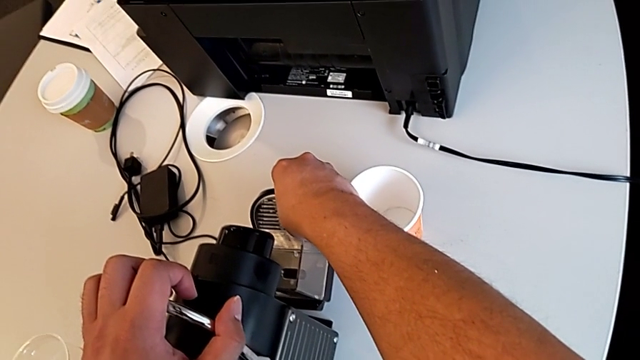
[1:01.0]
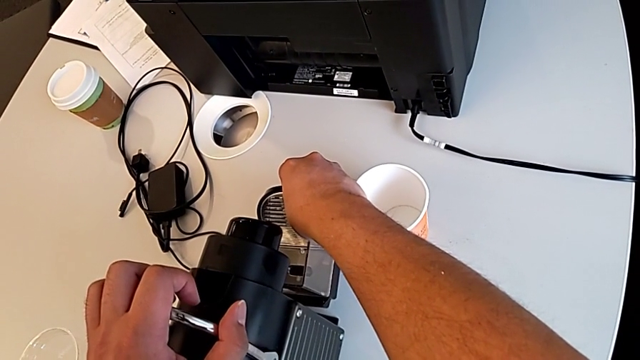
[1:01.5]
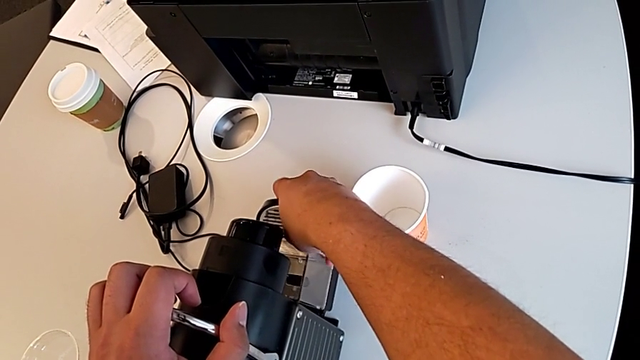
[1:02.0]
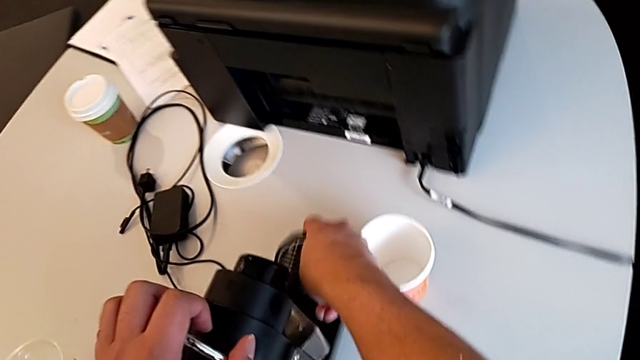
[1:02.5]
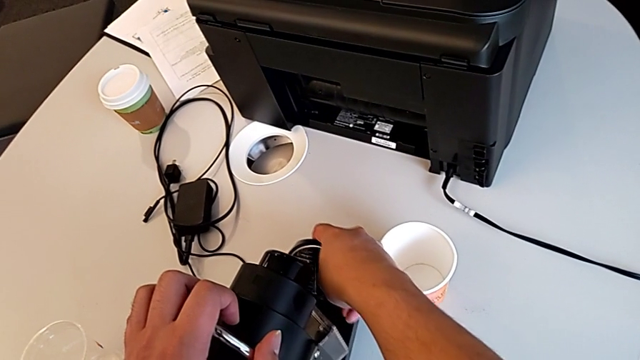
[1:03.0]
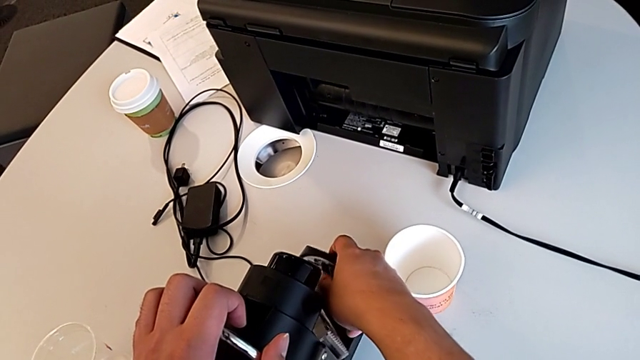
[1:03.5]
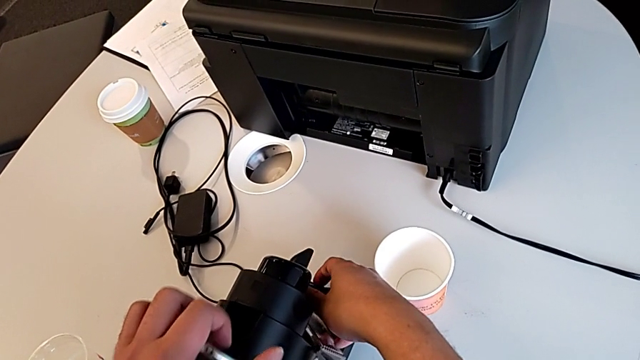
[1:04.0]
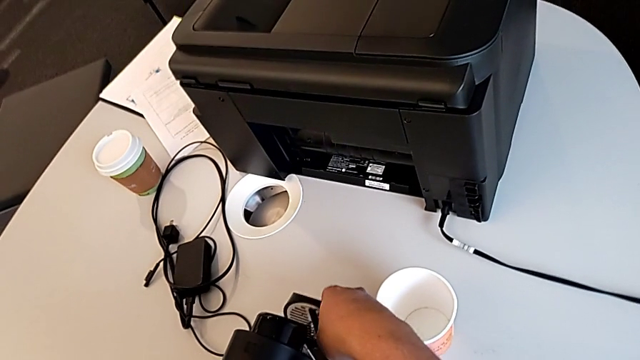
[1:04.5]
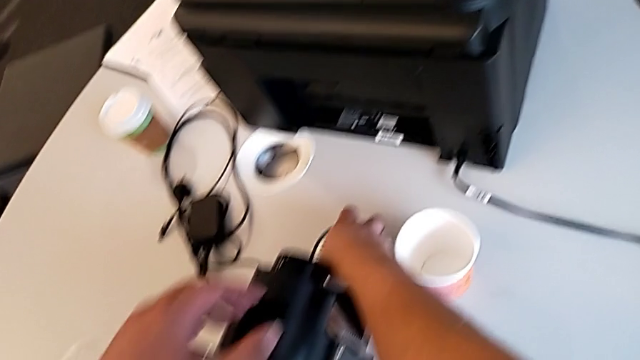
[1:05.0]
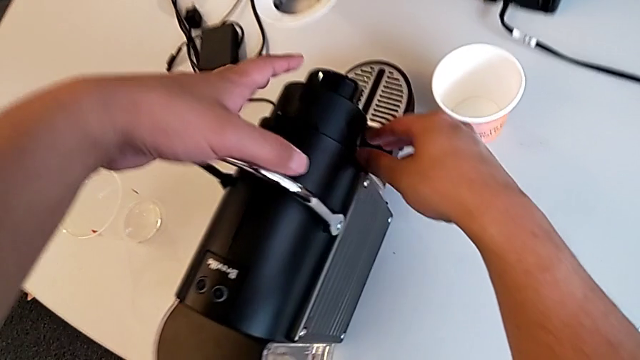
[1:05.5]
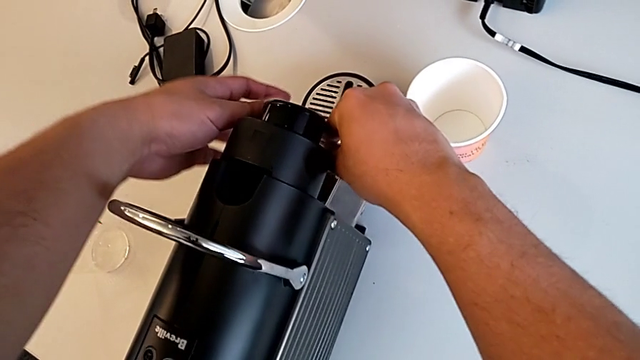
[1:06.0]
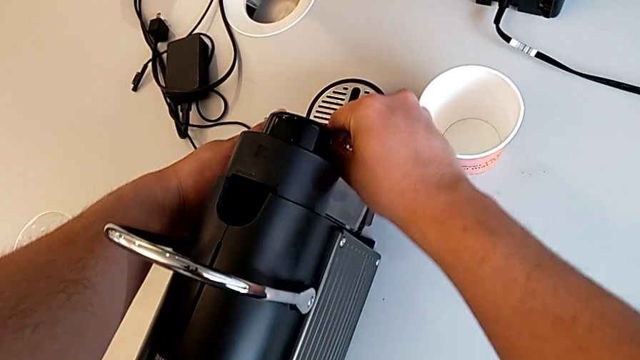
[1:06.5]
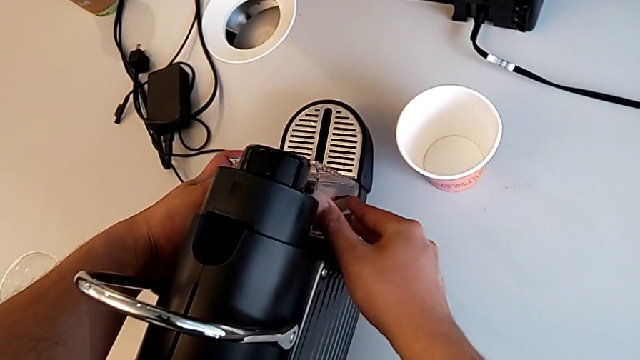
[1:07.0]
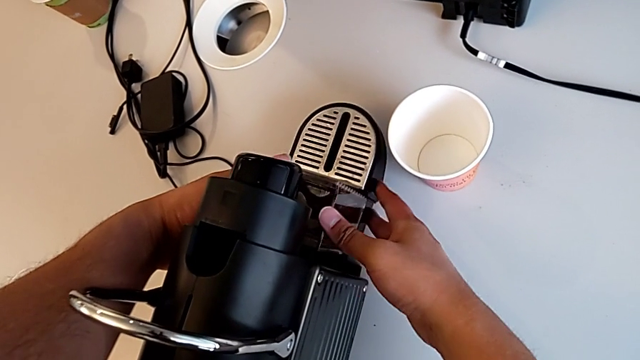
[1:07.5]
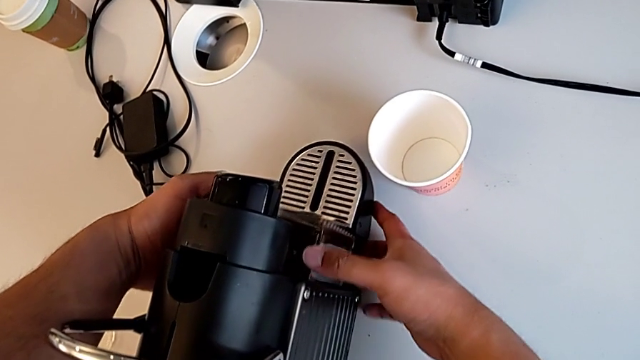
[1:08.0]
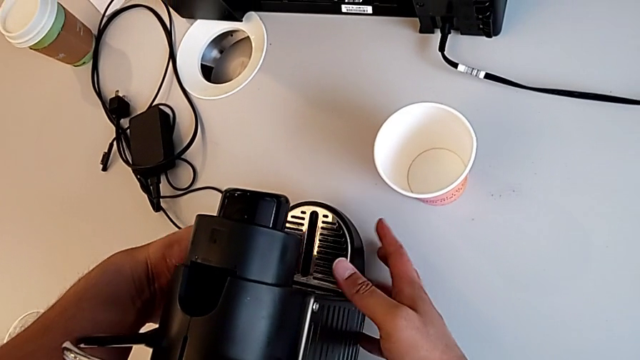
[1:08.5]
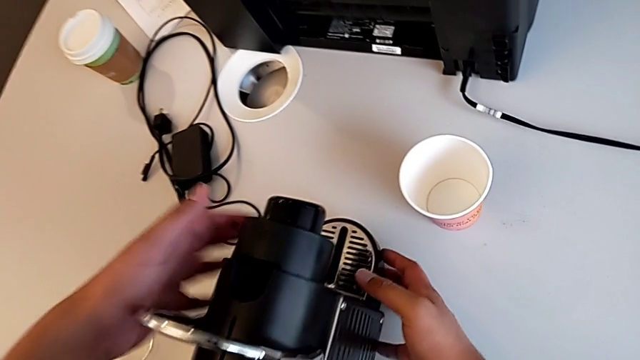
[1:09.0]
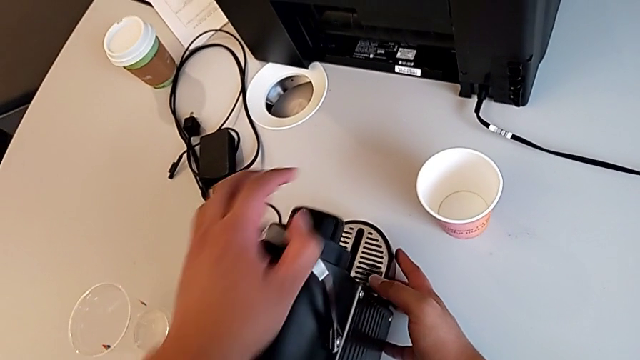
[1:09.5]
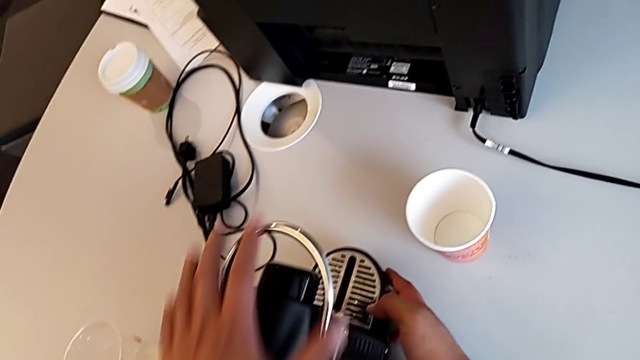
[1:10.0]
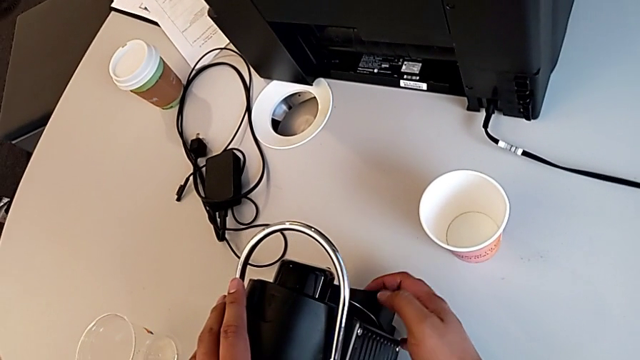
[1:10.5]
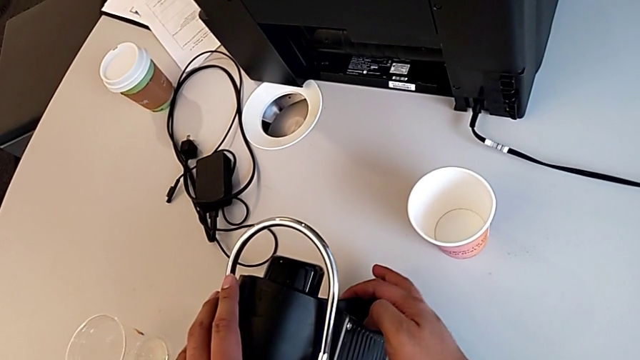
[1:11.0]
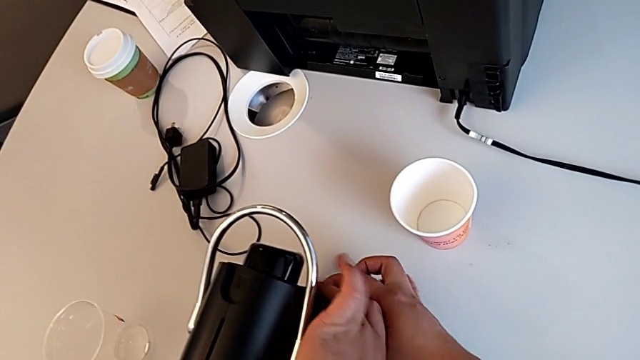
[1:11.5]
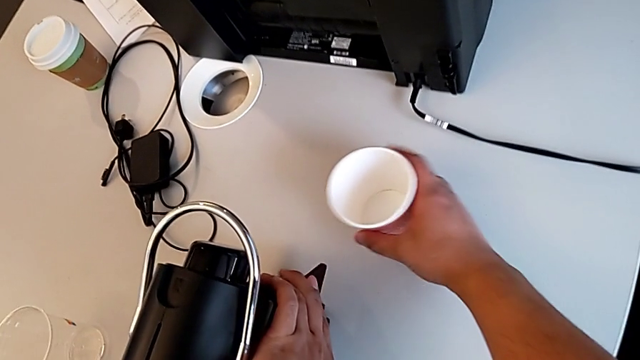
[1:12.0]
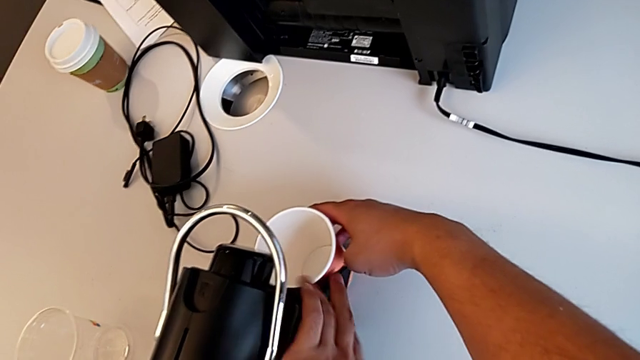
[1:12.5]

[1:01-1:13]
The camera wearer is putting the cup in the coffee machine. They insert the capsule container, align it and insert it, all with the right hand, push the lever with the left hand, close the dispenser with the right hand and align the cup with the right hand.

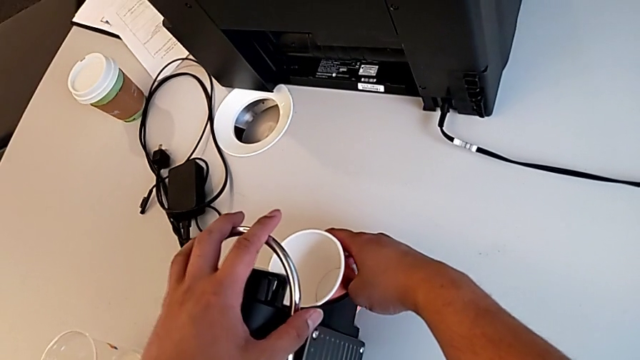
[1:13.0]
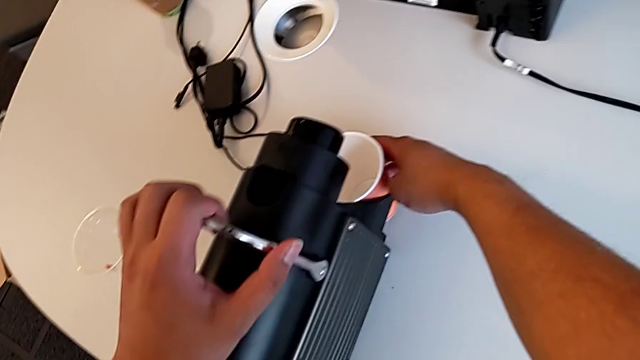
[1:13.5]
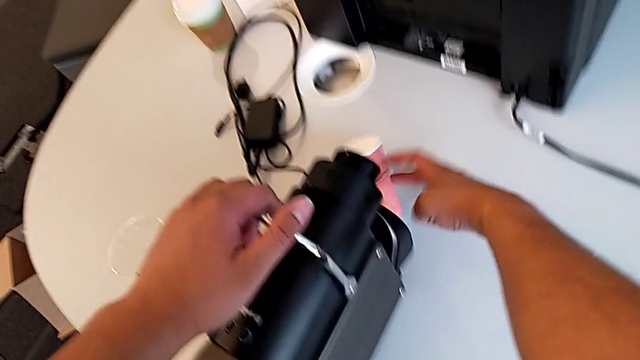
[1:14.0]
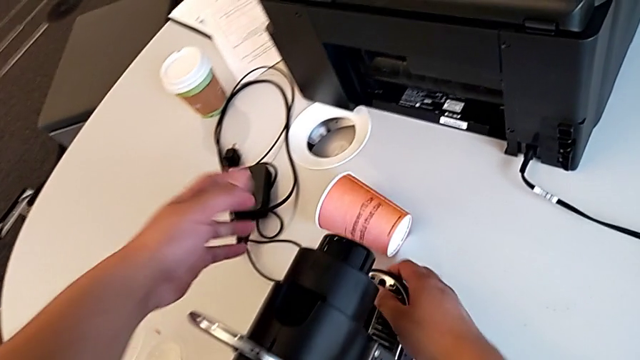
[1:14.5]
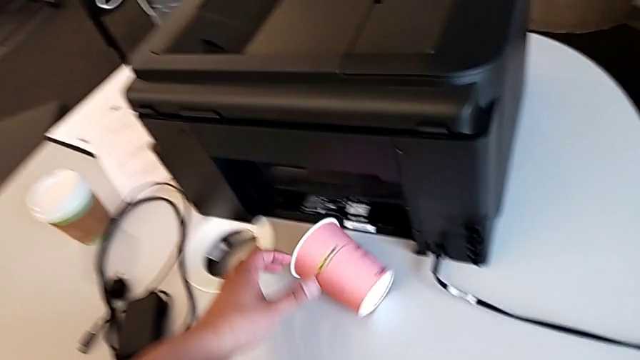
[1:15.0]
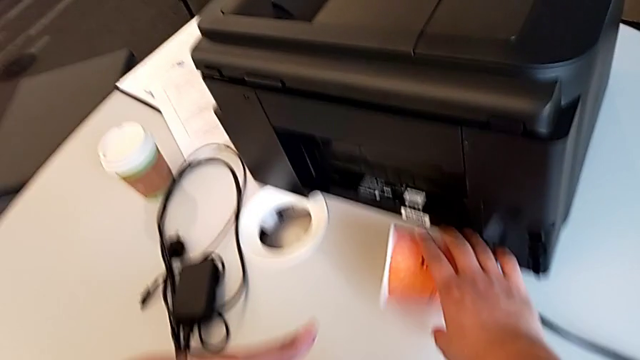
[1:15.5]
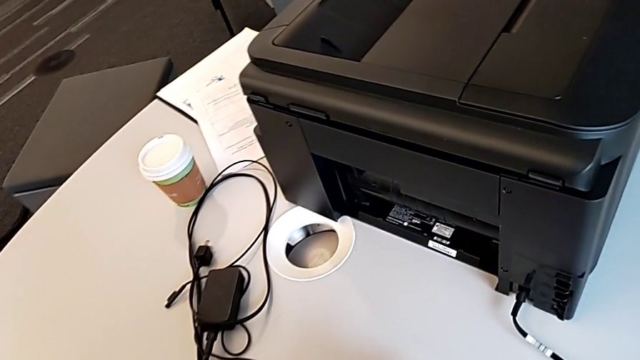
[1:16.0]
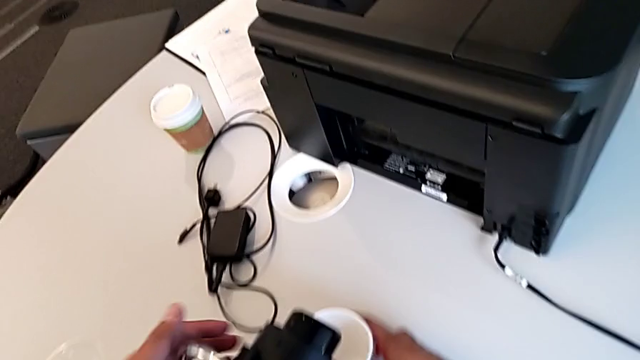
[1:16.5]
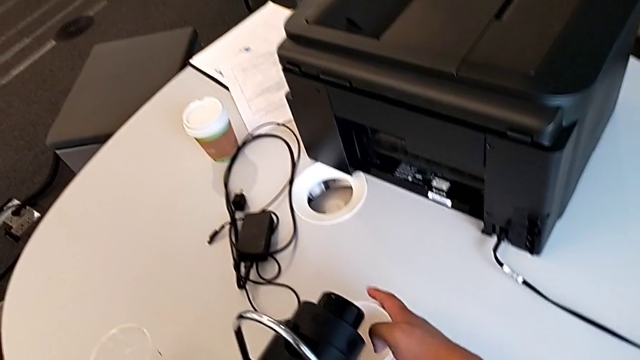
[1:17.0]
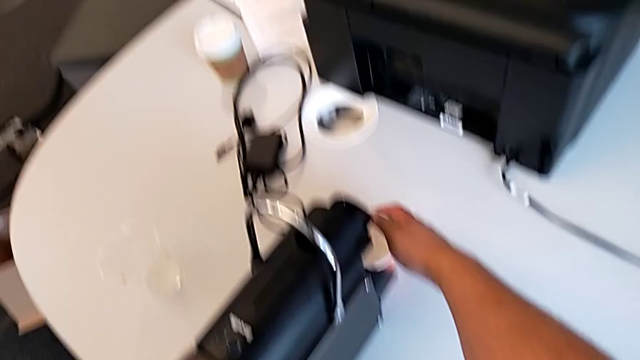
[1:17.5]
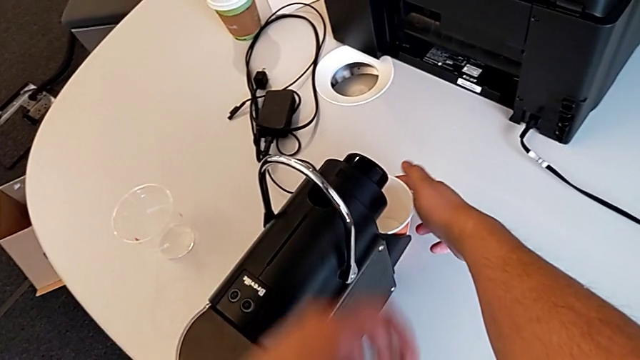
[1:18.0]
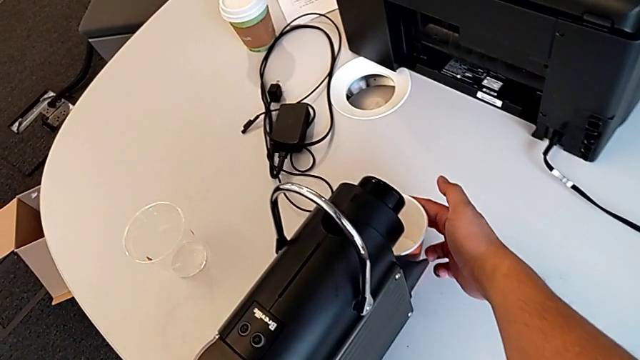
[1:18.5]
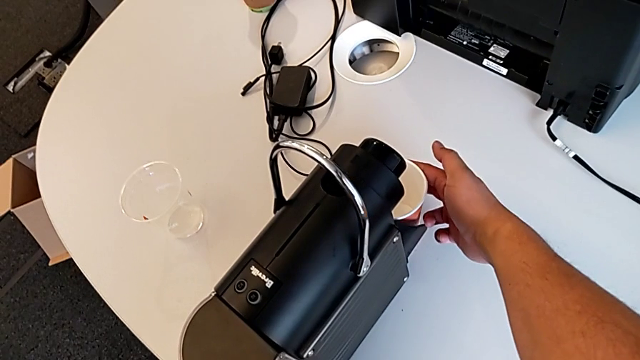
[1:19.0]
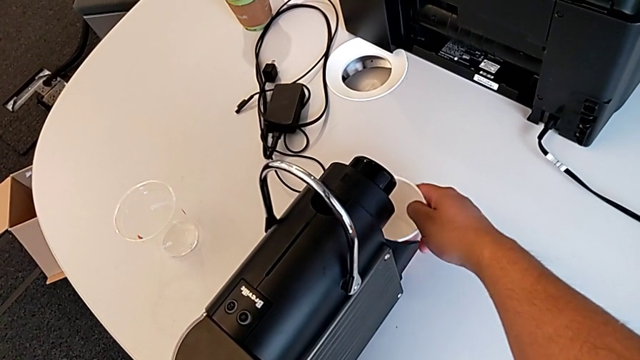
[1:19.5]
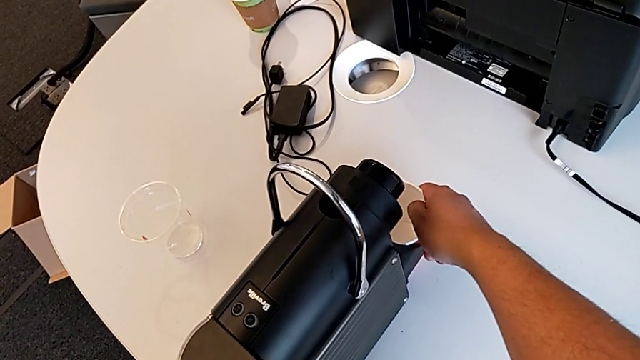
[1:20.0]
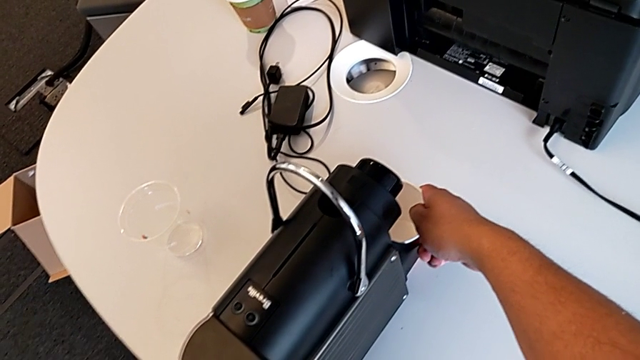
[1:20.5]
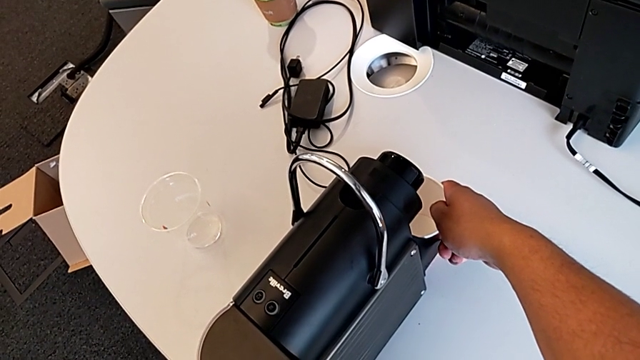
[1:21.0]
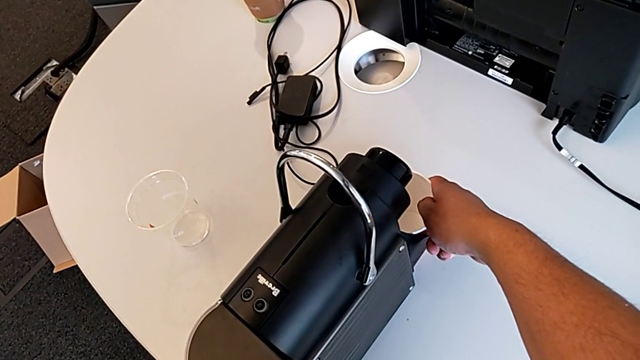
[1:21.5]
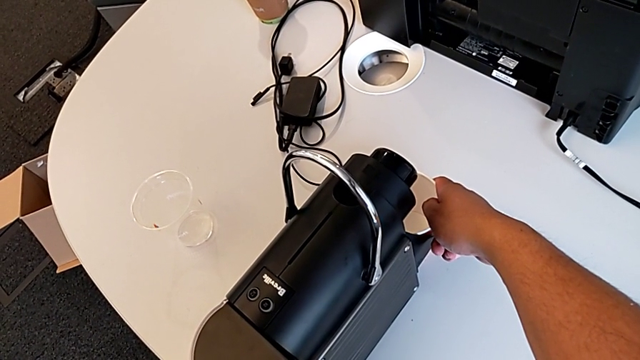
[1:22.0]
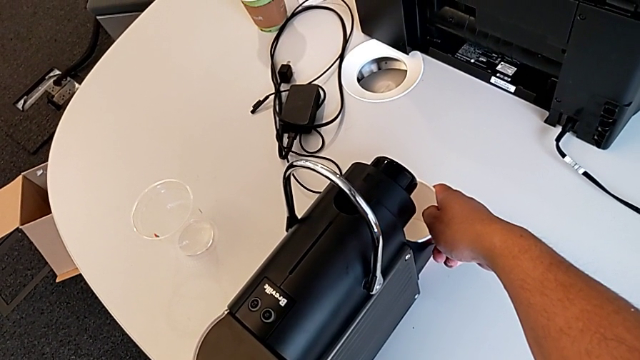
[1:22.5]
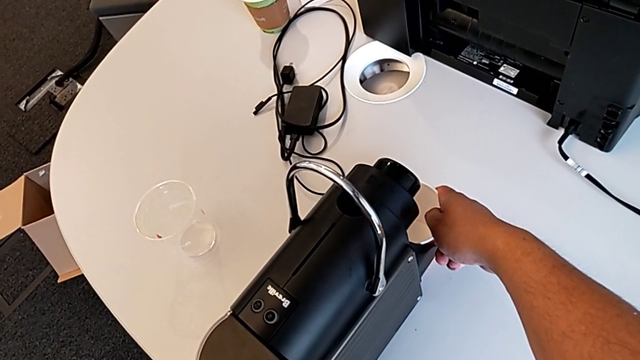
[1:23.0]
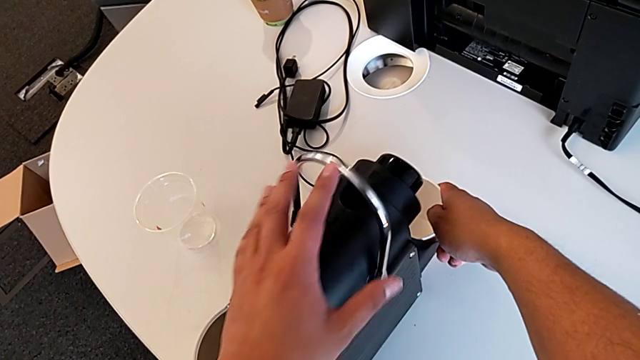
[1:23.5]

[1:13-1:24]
The camera wearer is putting the cup in the coffee machine. They lift the lever with the left hand, grab the cup with the right hand, align it with the right hand and grab the lever with the left hand.
